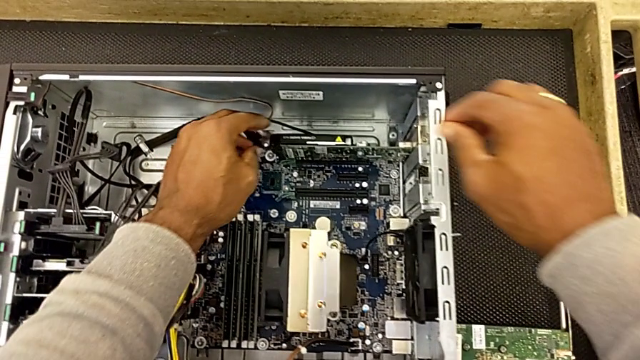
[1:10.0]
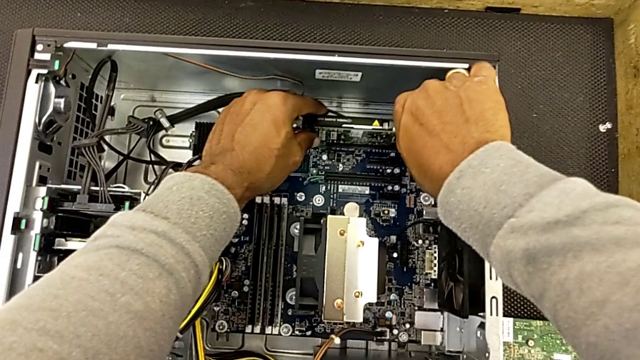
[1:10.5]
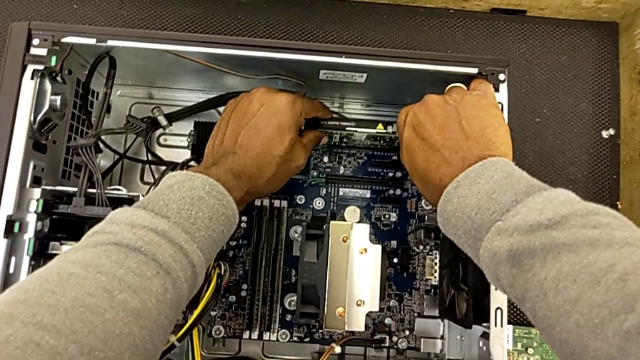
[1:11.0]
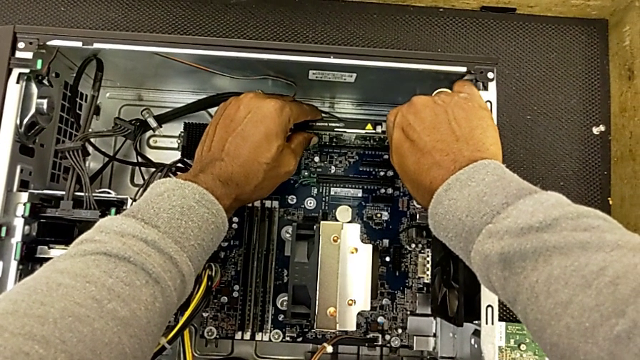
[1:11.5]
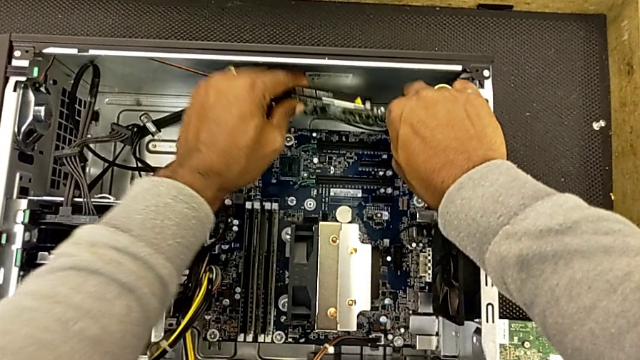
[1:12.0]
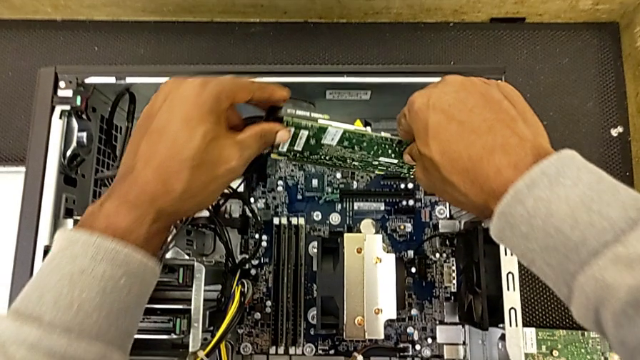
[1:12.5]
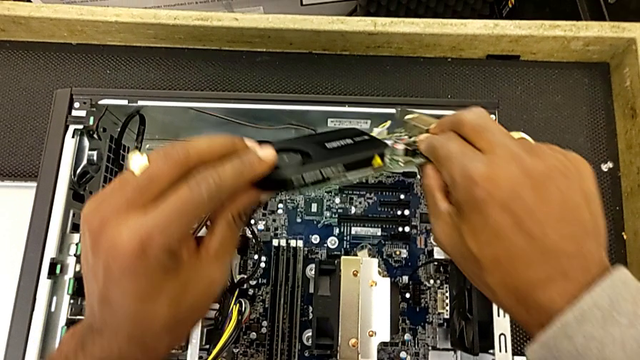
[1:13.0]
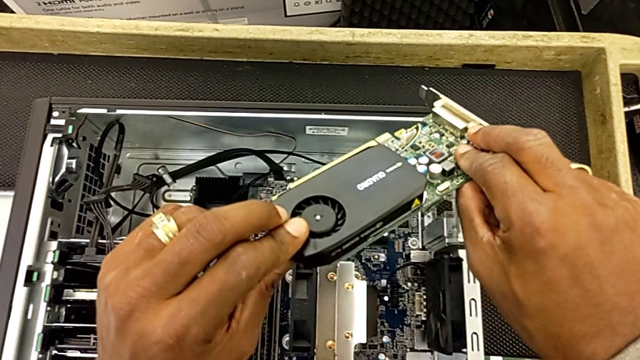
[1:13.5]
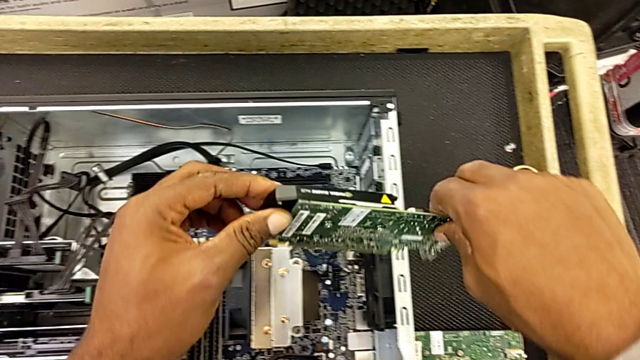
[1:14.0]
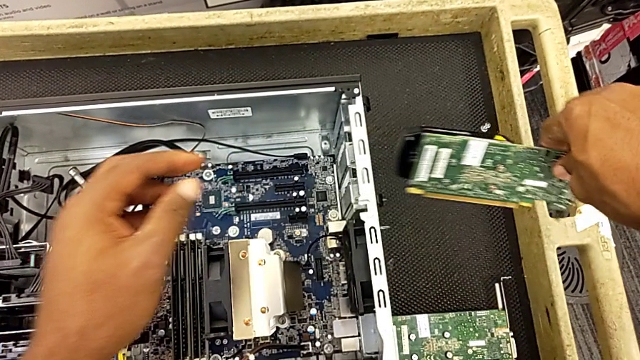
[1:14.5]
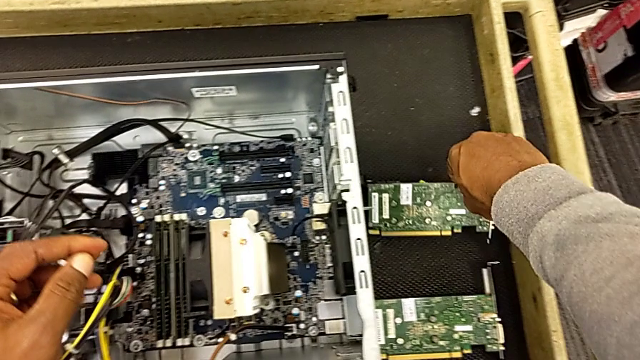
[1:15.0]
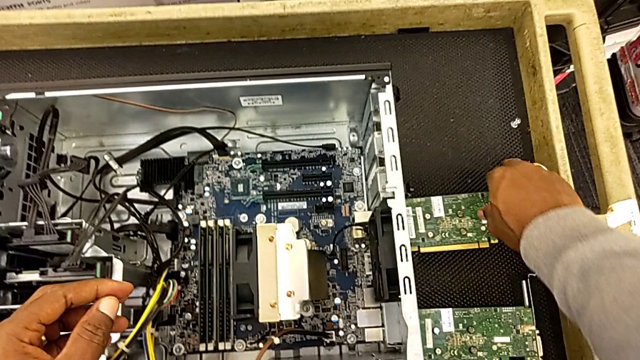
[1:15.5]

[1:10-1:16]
The camera wearer is removing the RAM. They grab the second RAM twice, withdraw it and place it.

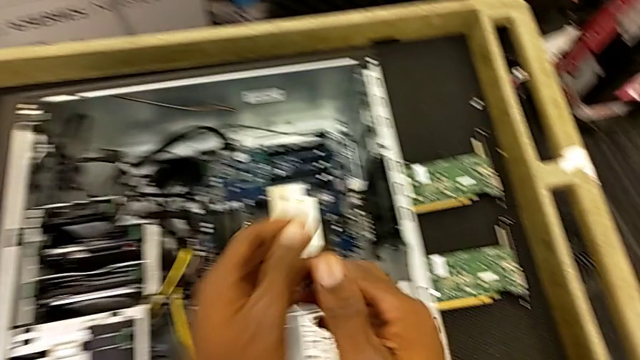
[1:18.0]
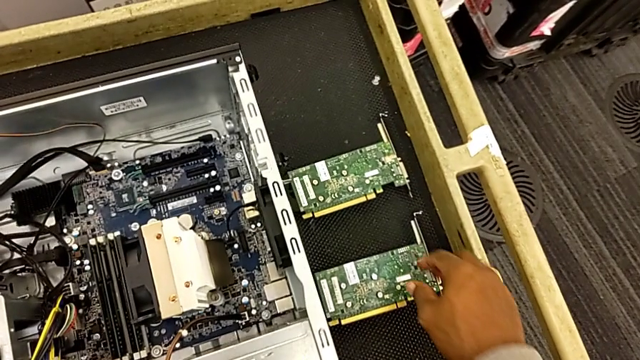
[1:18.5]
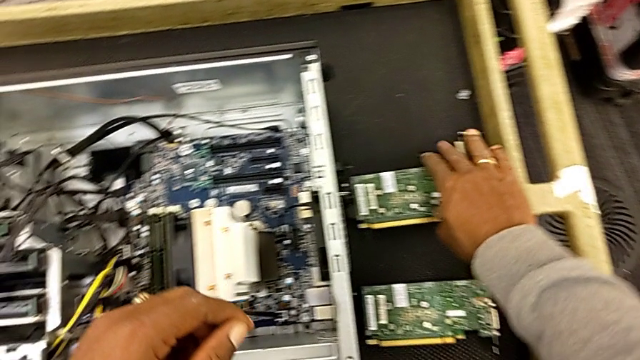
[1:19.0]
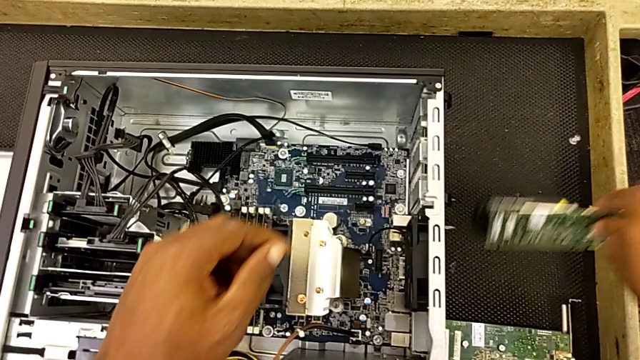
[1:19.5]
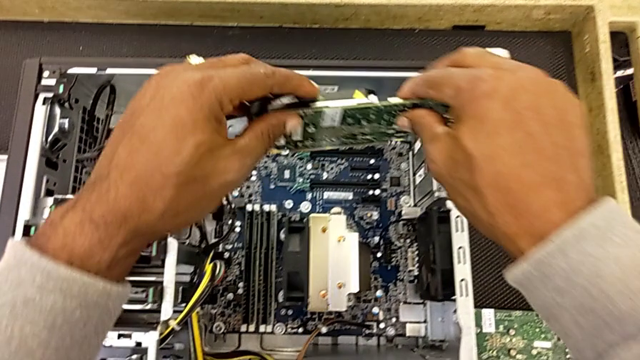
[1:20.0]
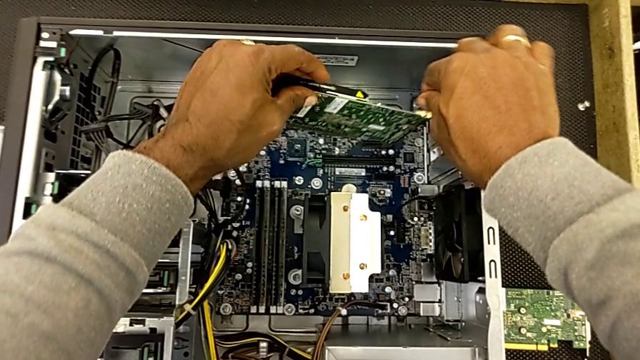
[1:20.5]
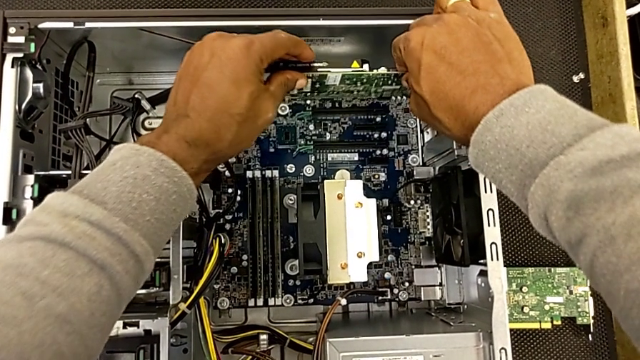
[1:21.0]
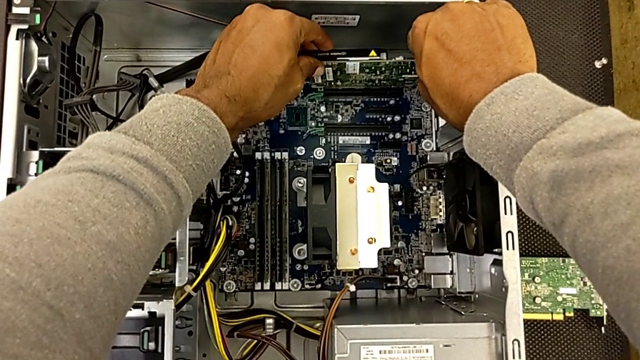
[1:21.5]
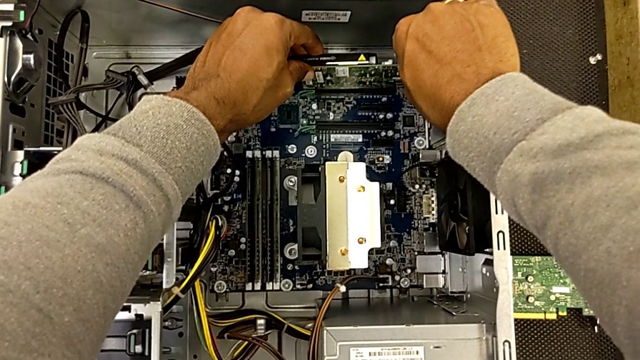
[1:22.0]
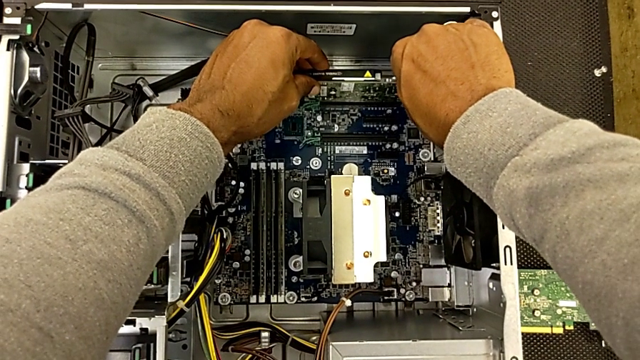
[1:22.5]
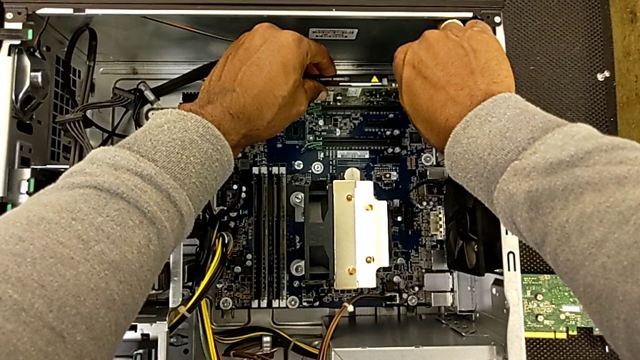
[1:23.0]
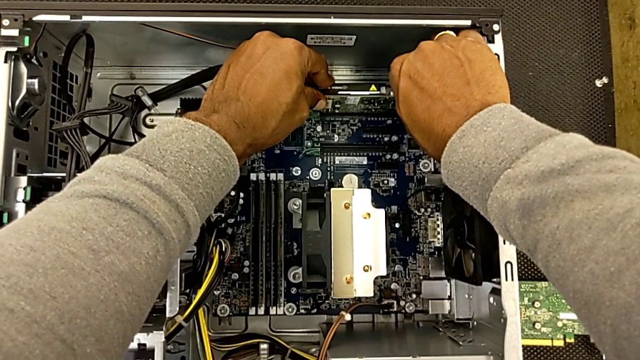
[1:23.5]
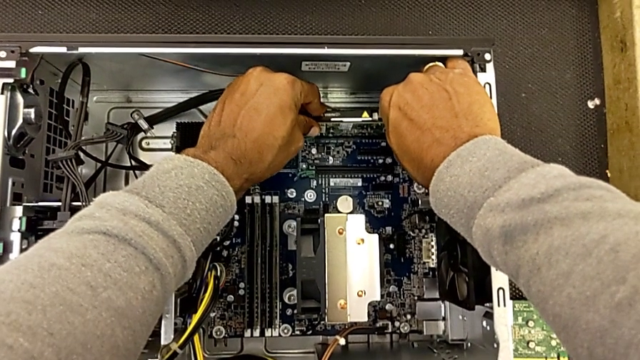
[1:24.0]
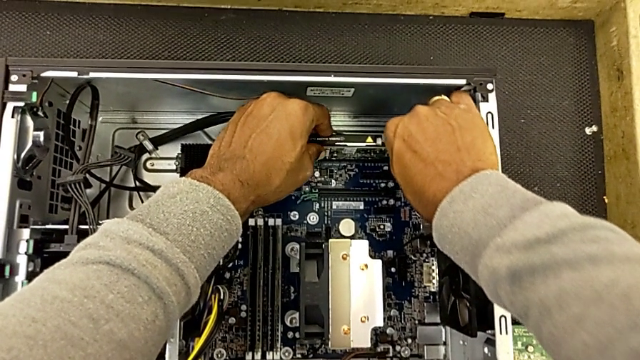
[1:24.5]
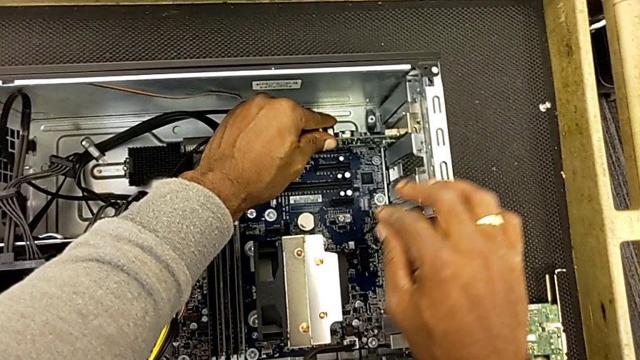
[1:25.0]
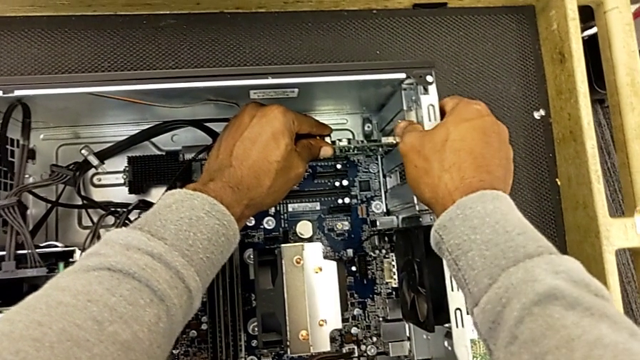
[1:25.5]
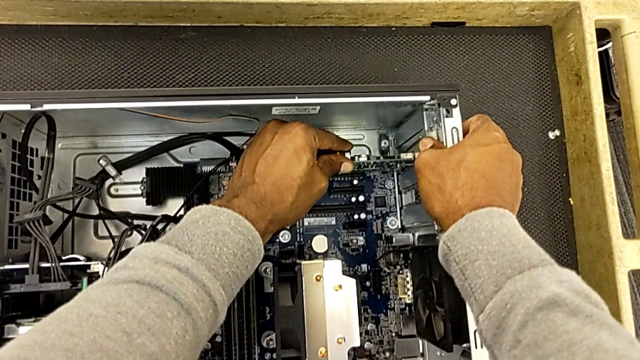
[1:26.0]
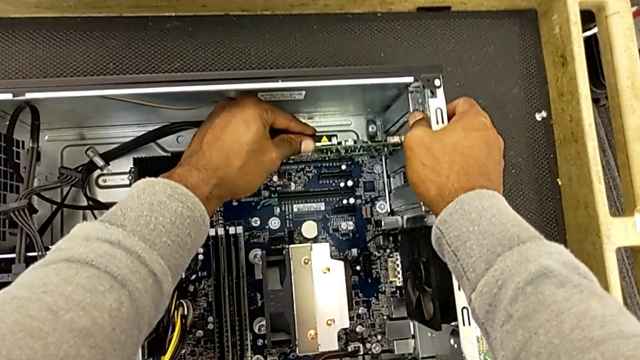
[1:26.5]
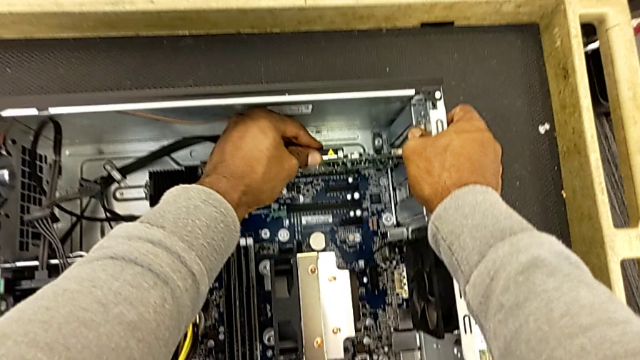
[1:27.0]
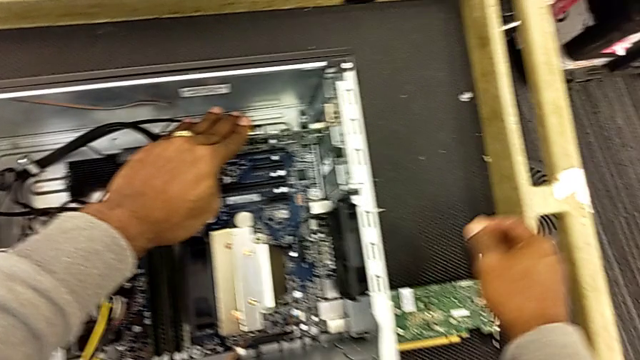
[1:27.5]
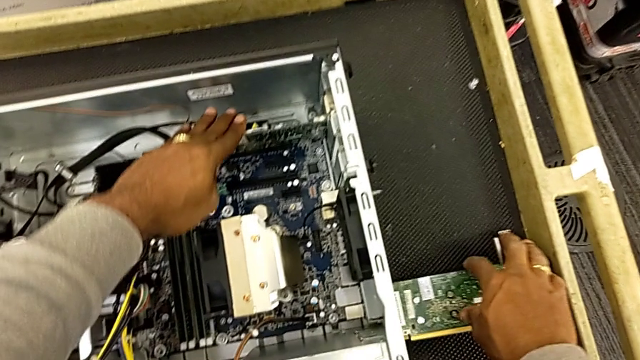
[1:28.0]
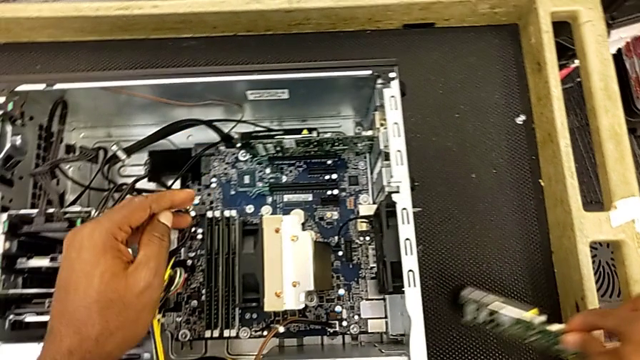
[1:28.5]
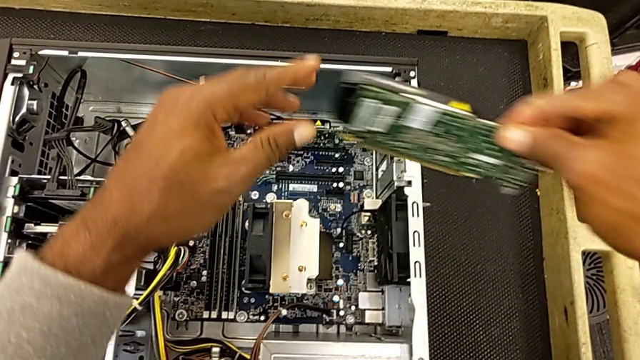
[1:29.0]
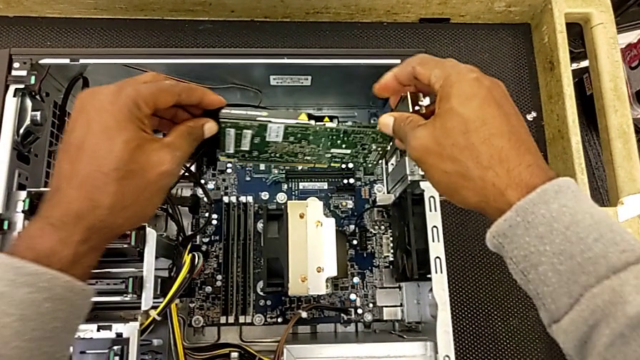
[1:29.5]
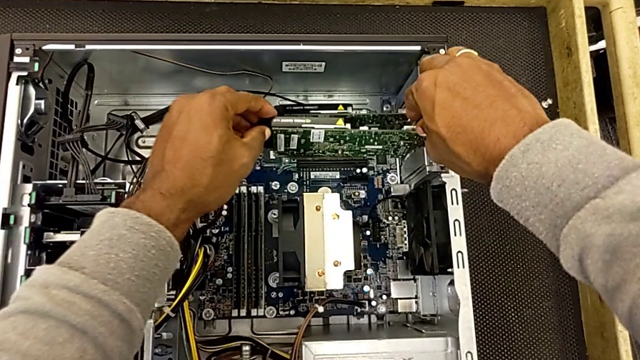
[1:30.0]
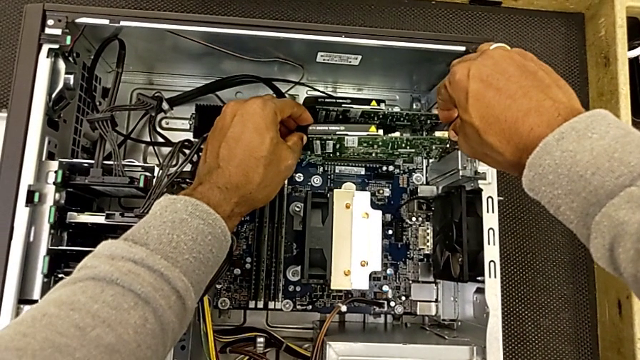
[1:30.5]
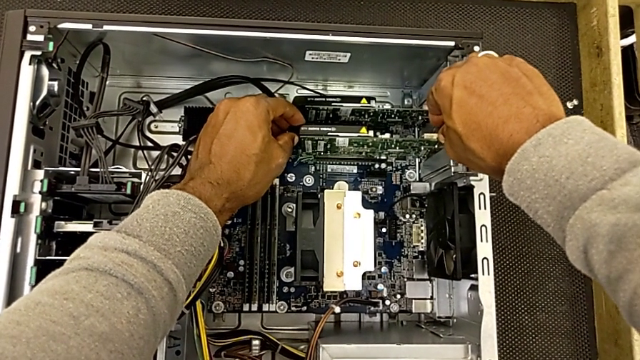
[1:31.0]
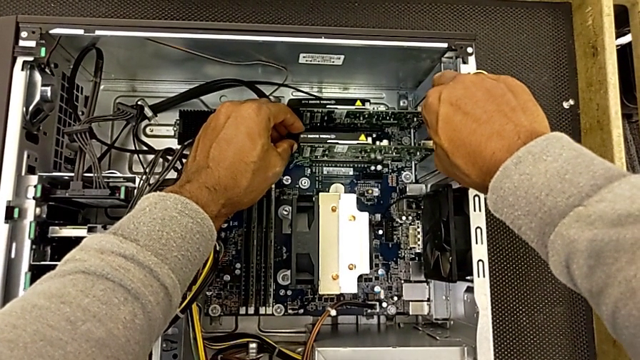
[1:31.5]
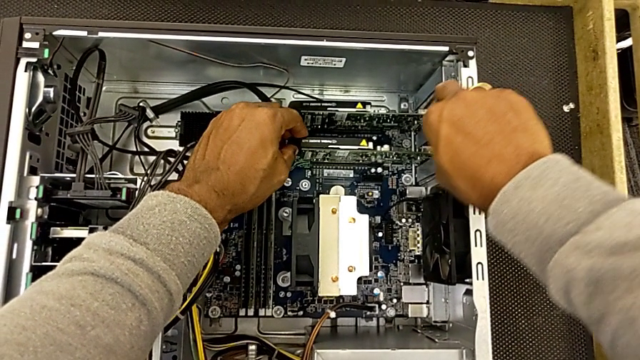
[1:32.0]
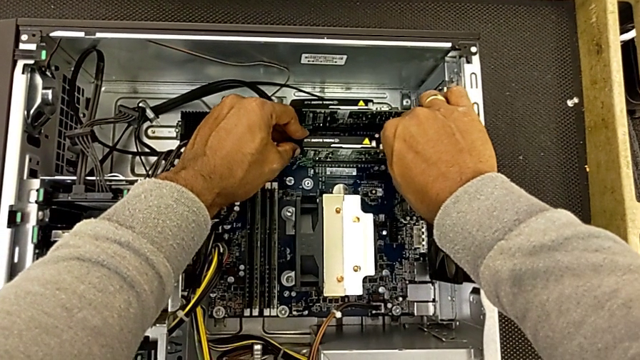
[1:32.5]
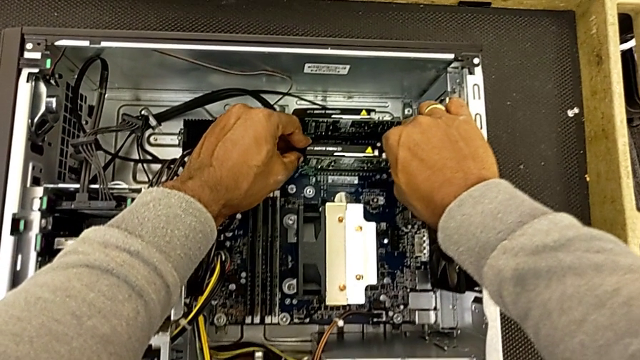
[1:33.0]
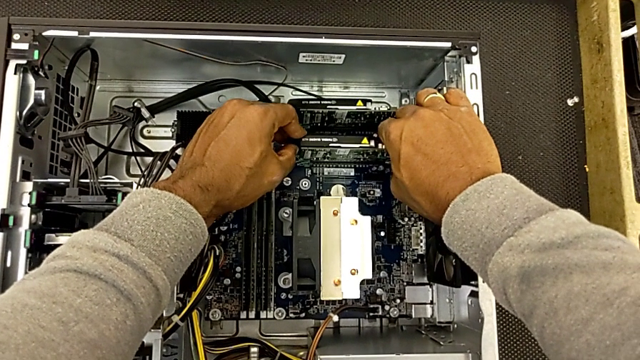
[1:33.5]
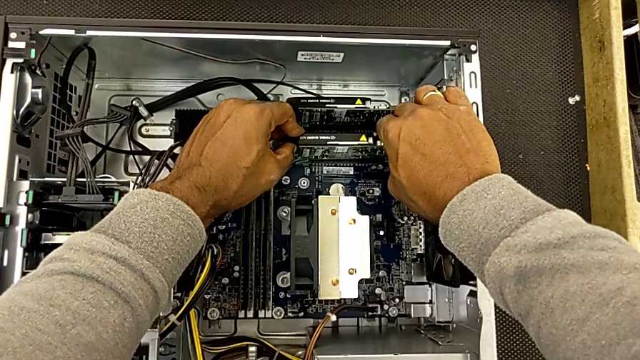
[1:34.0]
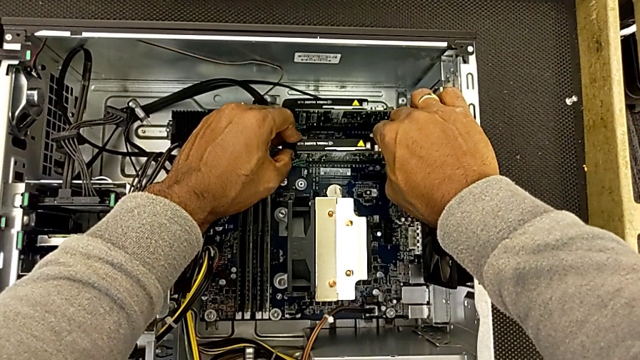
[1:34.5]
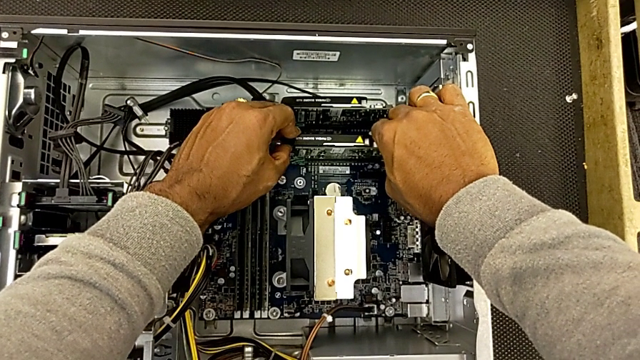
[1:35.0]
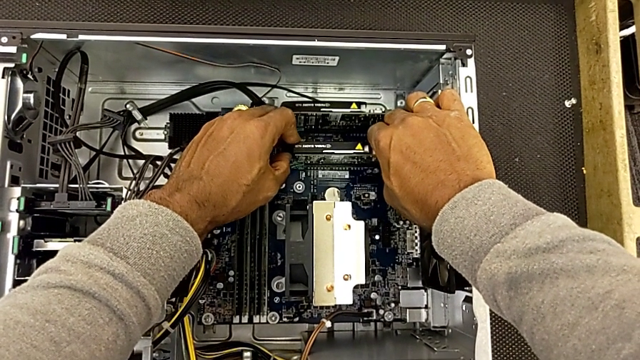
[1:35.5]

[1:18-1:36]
The camera wearer is inserting the RAM. They grab the first RAM, lift the RAM and insert the first RAM. They grab the second RAM, lift it and insert it.
